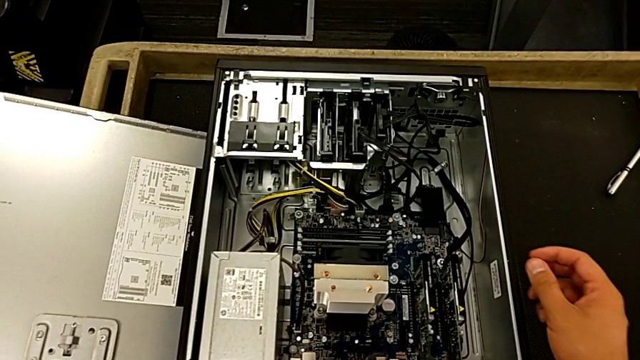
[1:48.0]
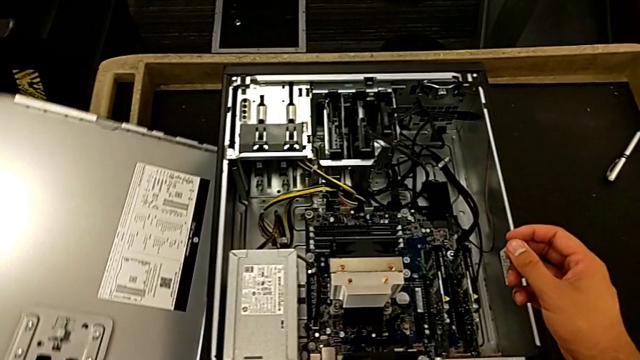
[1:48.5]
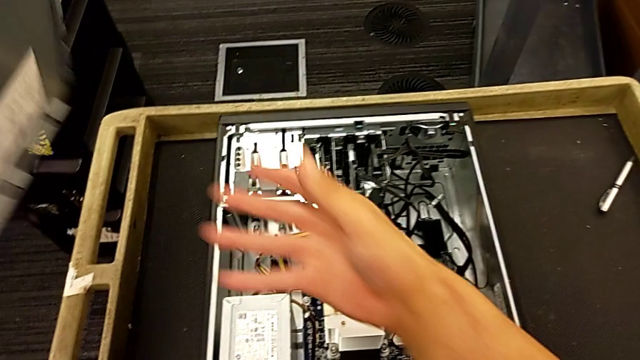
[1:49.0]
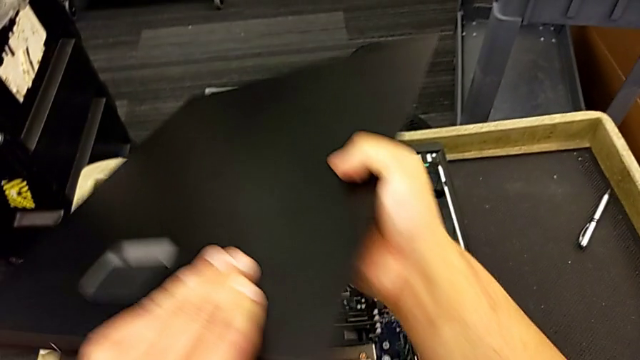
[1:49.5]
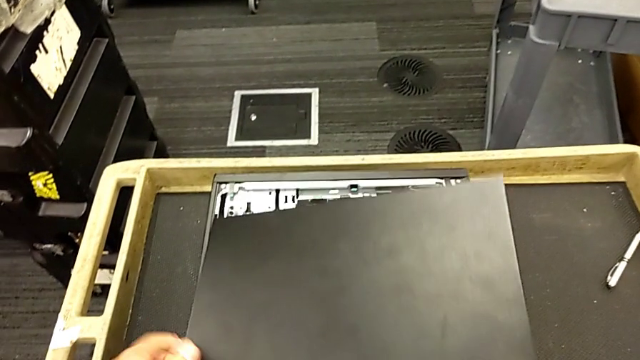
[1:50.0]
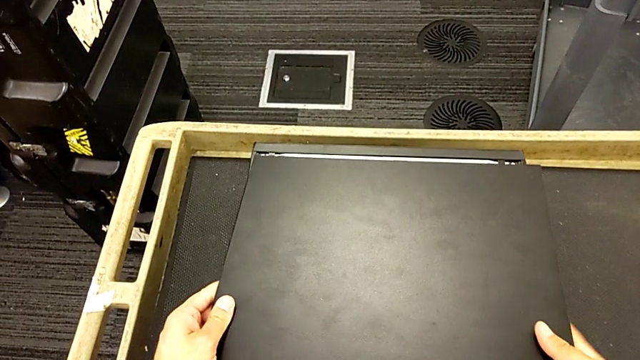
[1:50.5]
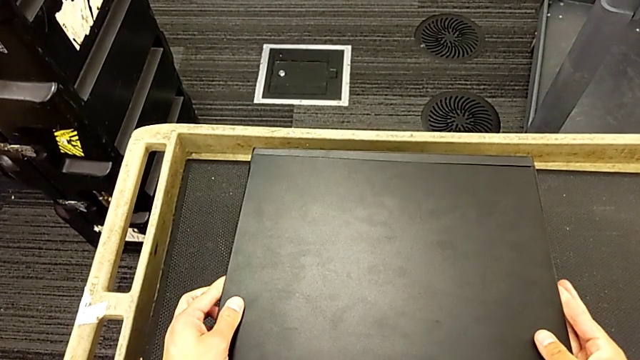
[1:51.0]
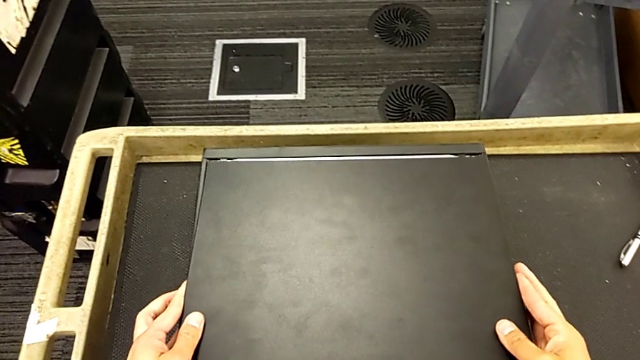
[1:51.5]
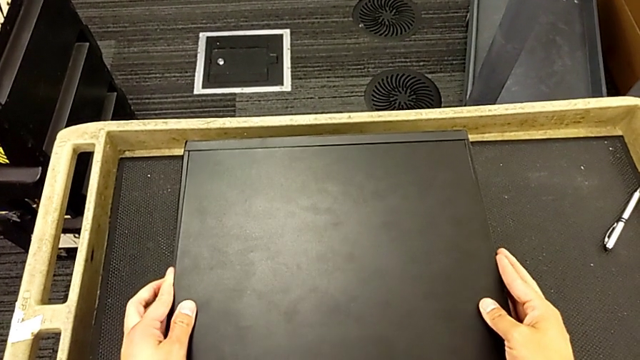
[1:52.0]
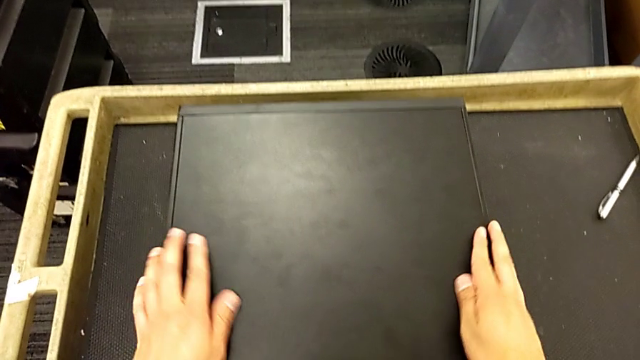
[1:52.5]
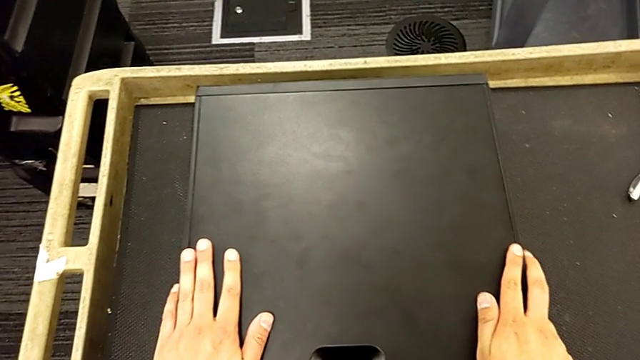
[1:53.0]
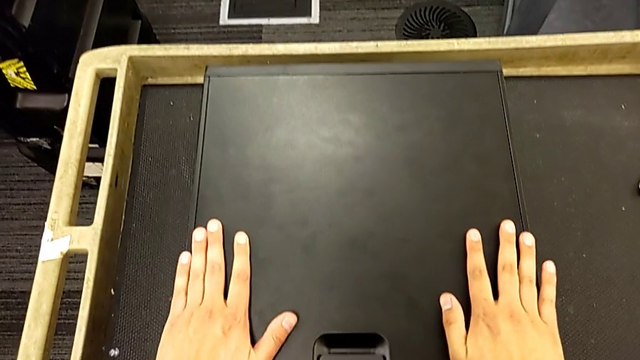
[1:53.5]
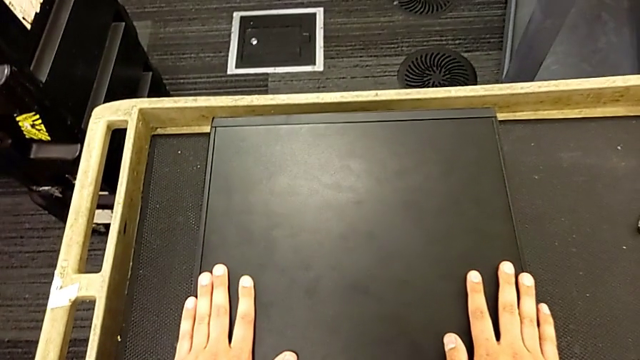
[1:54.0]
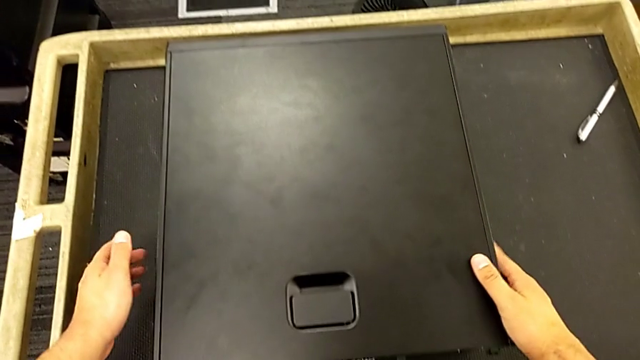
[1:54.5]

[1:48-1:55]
The camera wearer closes the computer's cover. They lift the cover, rotate it, place it and close the computer tower.

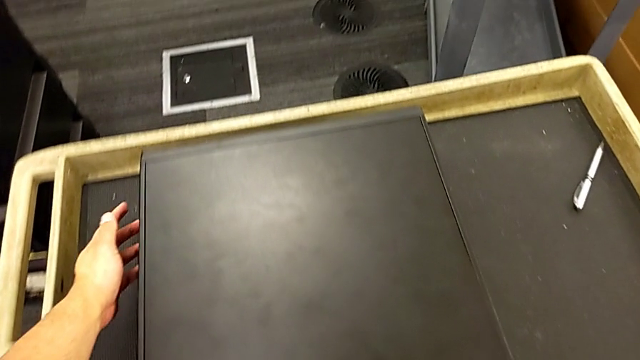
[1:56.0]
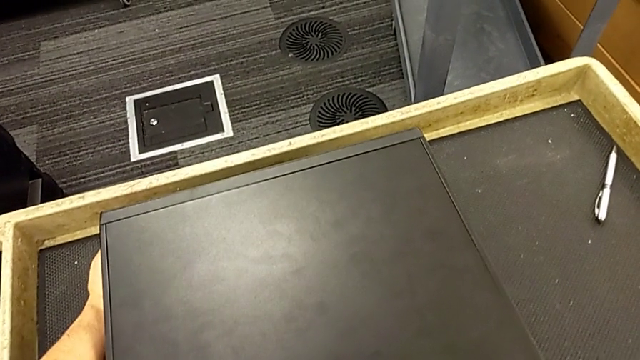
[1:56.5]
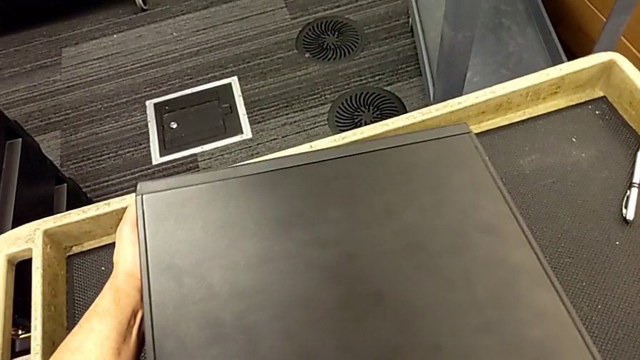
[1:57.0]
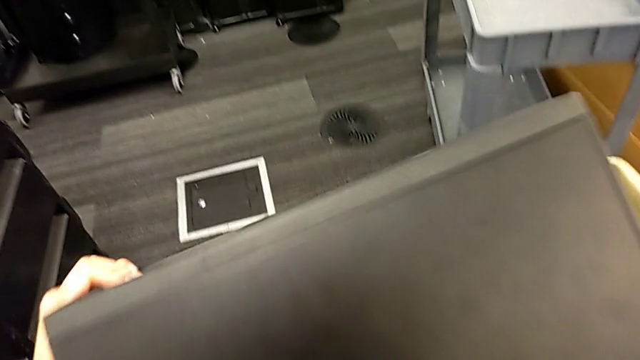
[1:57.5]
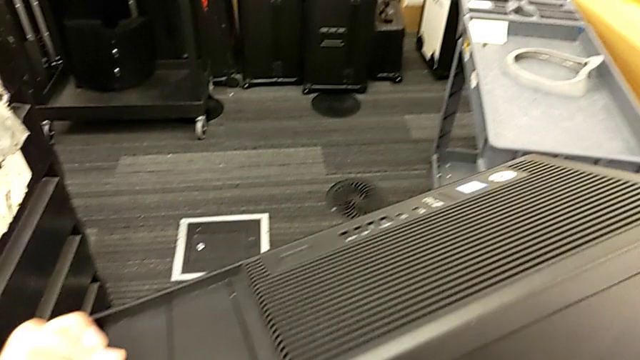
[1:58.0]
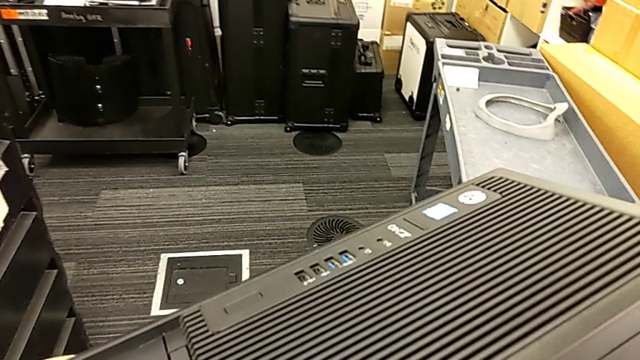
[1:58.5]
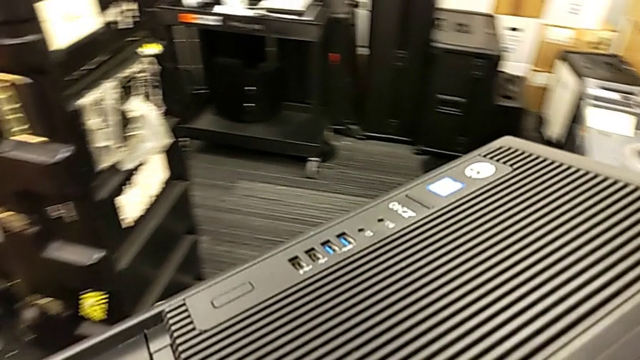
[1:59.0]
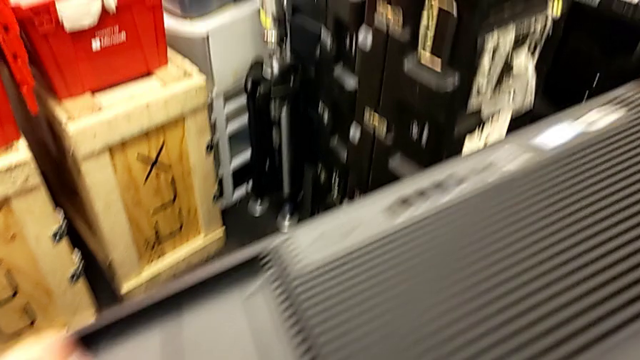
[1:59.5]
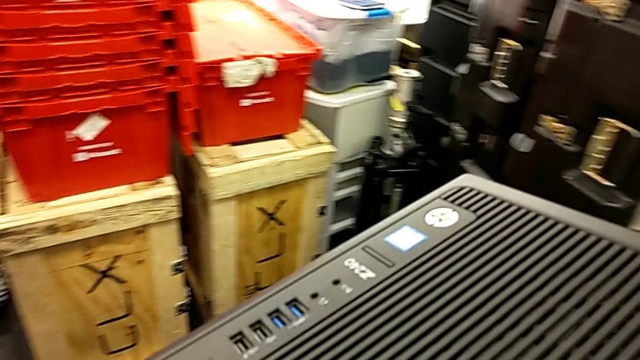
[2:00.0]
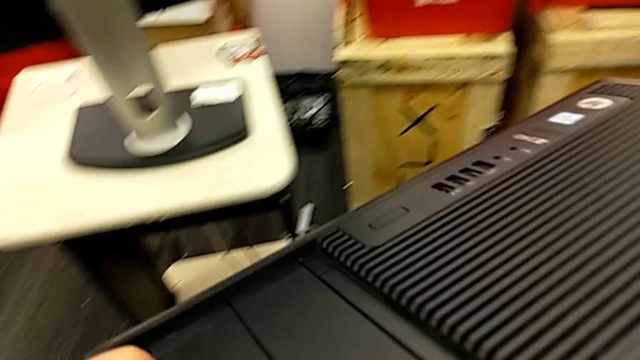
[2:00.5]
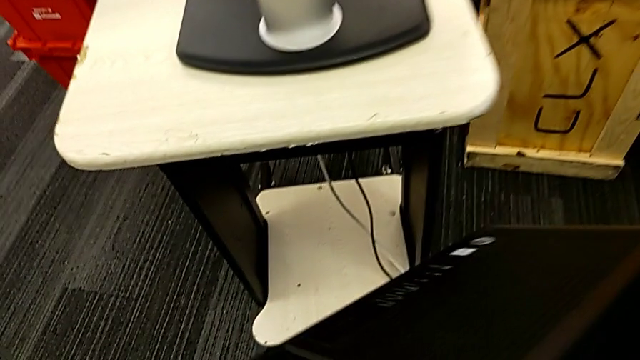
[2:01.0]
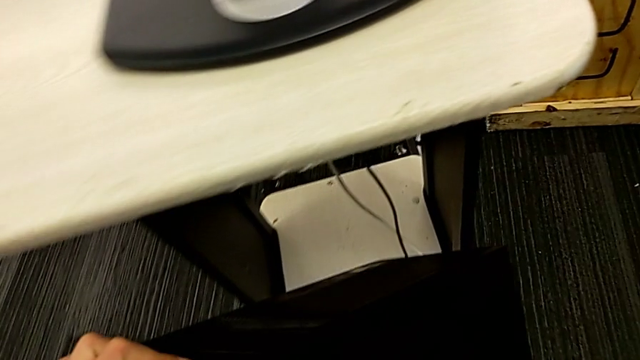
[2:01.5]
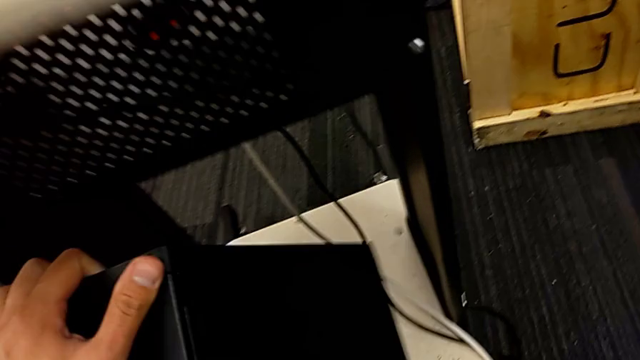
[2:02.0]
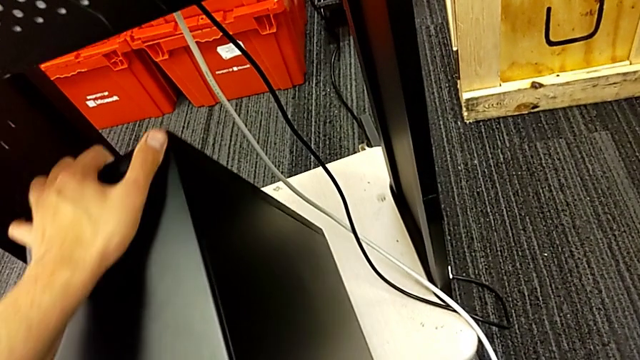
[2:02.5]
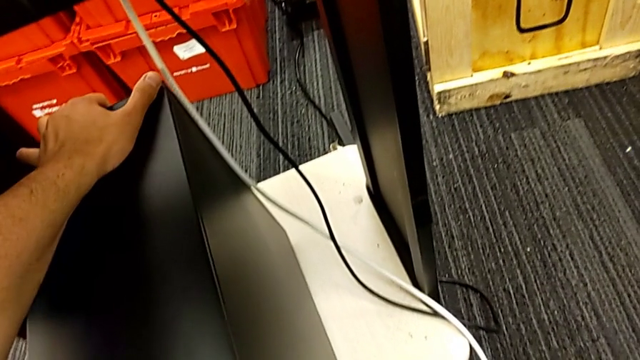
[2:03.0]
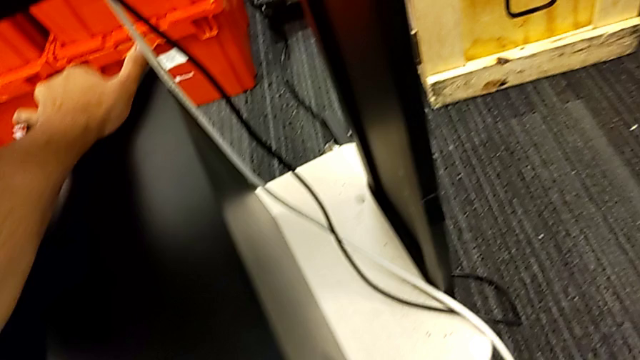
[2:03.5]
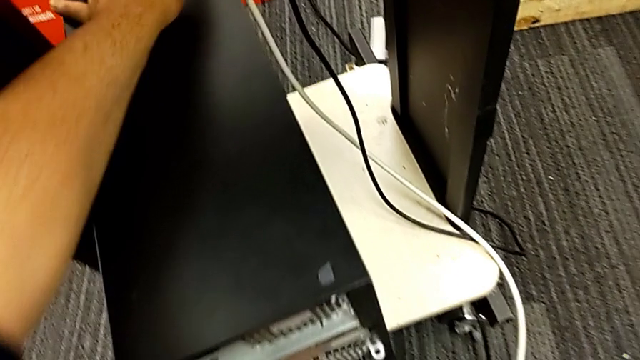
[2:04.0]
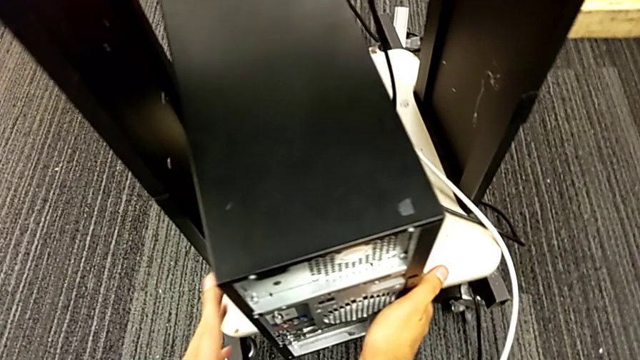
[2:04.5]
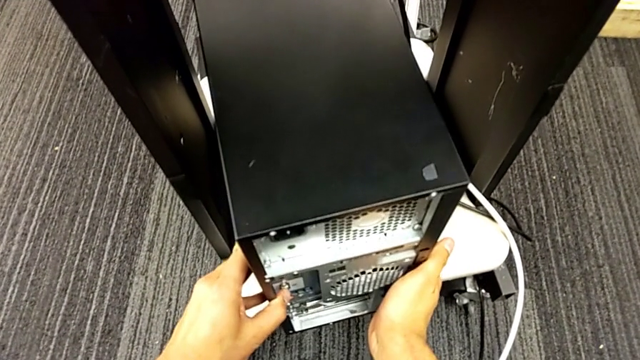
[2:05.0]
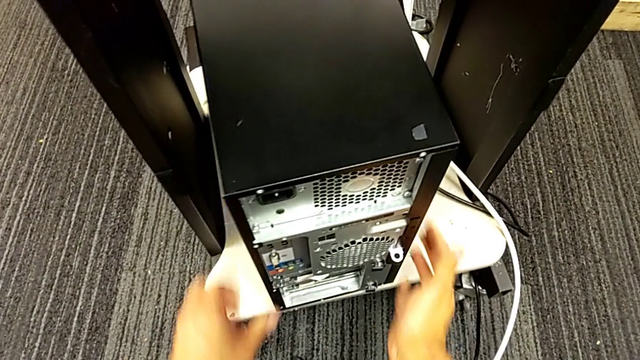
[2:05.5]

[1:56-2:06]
The camera wearer puts the computer tower on the furniture. They grab the computer tower, lift it, place it and push it.

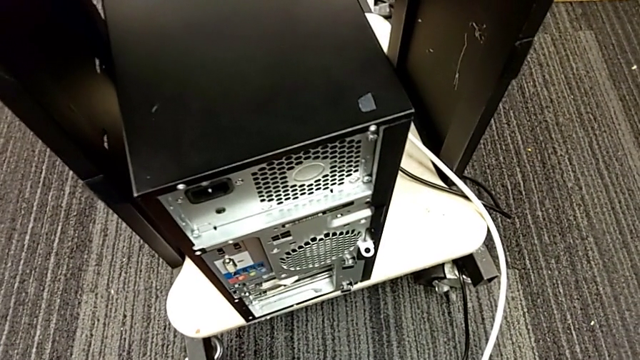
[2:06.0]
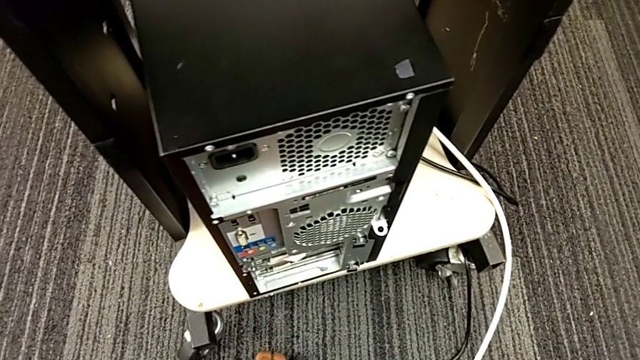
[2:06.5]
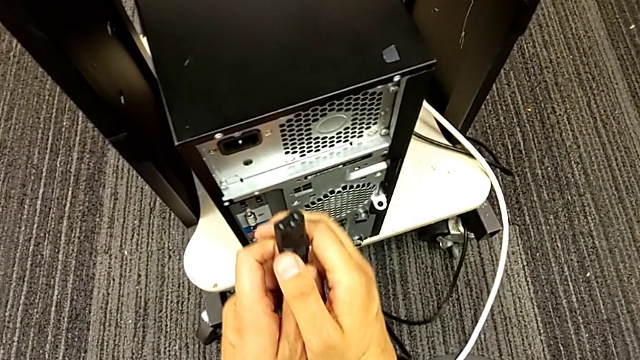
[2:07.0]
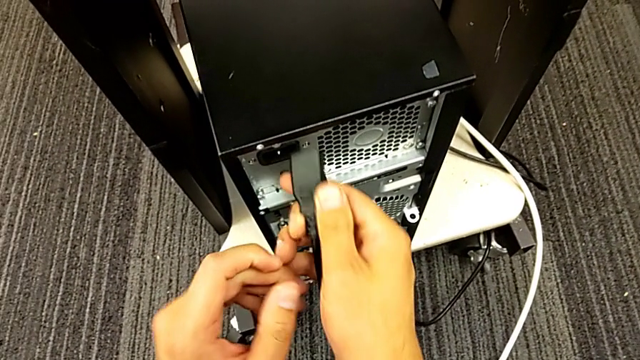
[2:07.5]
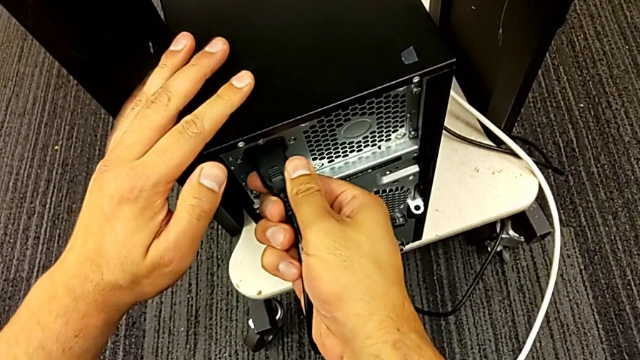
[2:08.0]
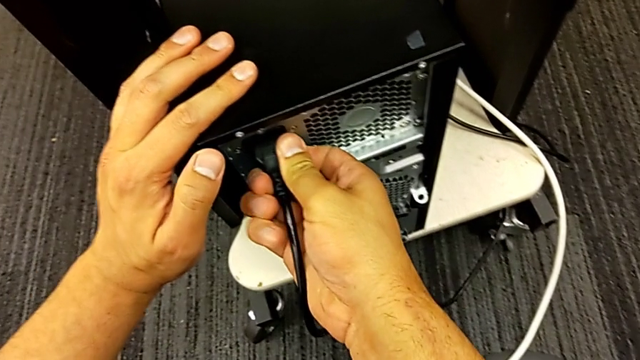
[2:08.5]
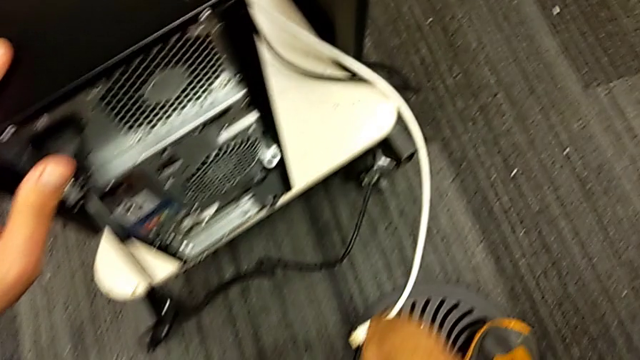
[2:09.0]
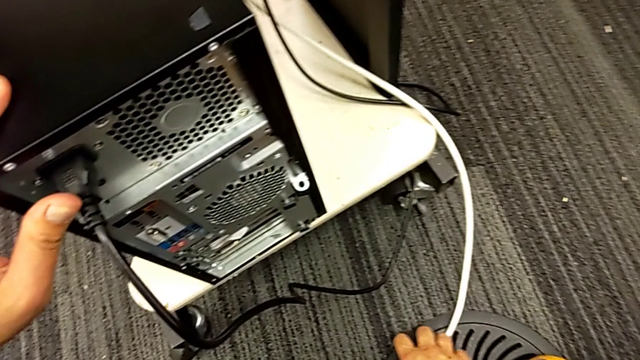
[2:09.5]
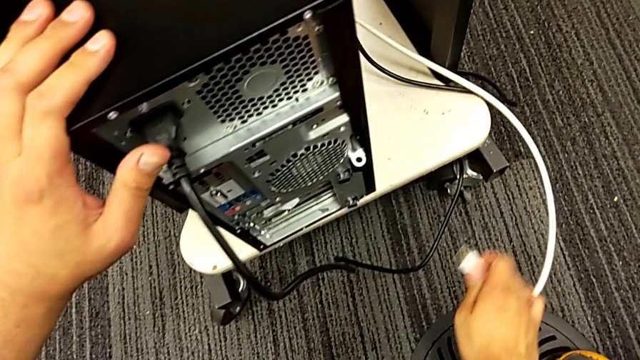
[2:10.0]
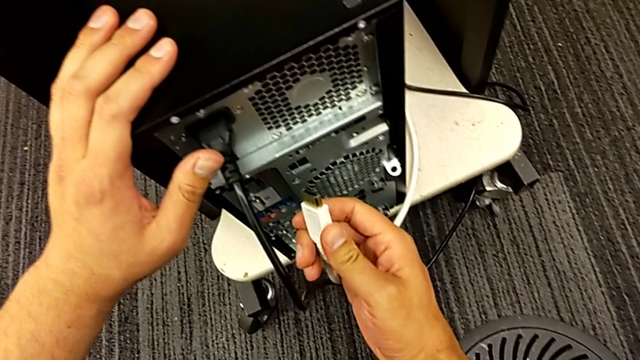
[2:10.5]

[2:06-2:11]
The camera wearer is plugging the power supply and HDMI cables into the computer. They grab the cable power supply, insert it and grab the HDMI cable.
